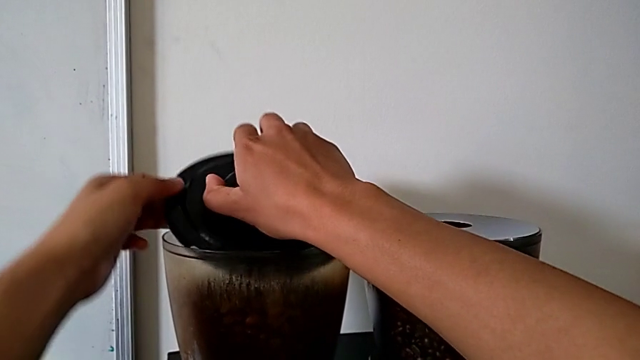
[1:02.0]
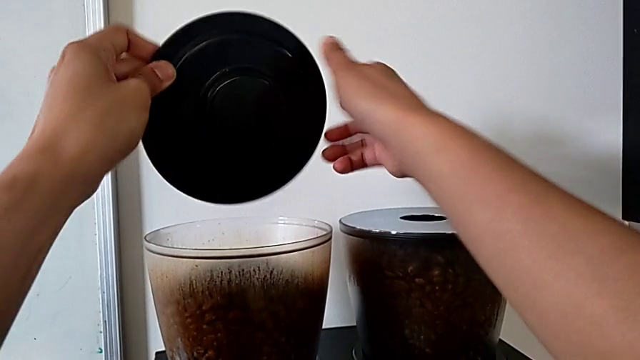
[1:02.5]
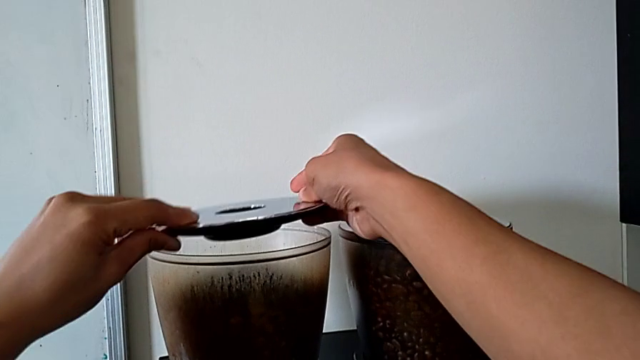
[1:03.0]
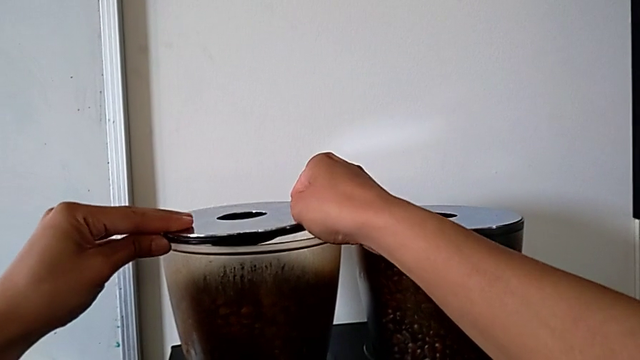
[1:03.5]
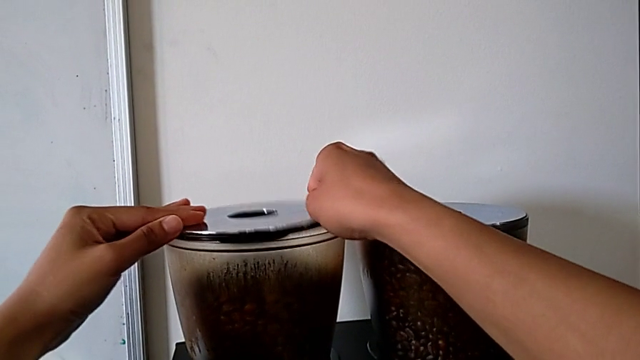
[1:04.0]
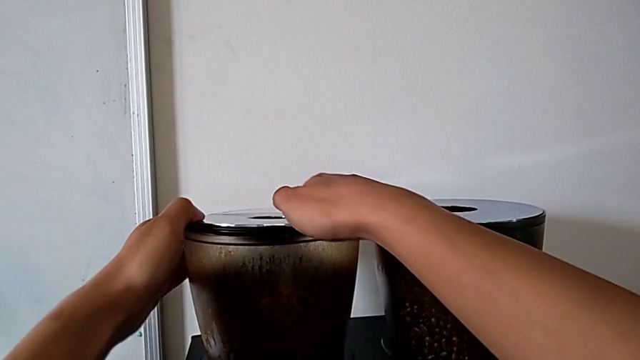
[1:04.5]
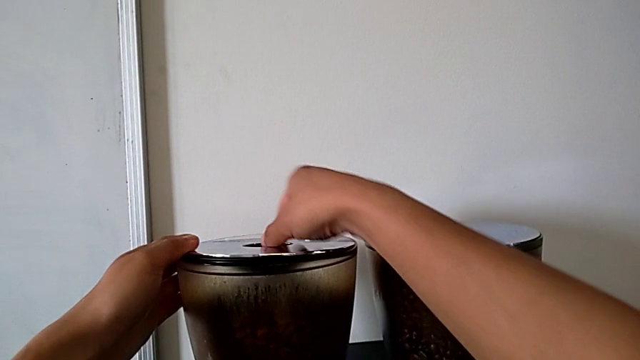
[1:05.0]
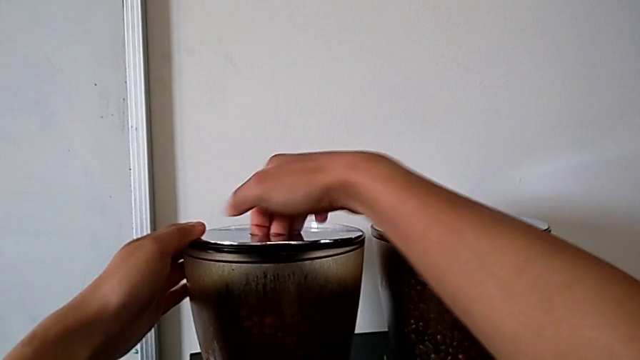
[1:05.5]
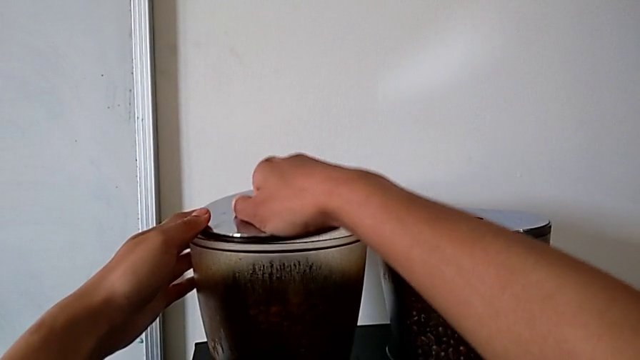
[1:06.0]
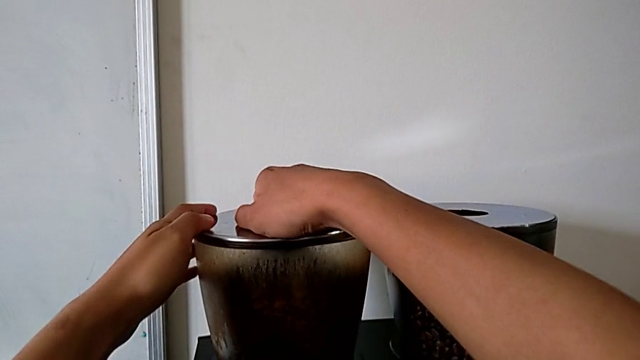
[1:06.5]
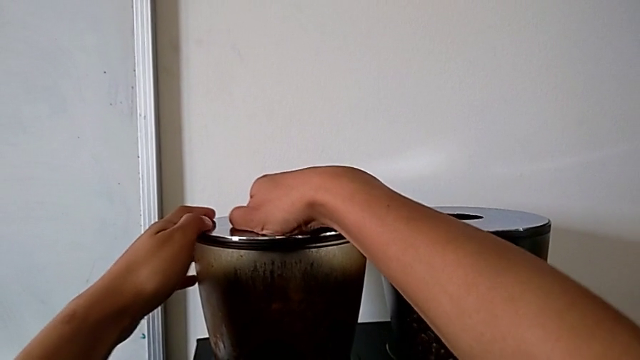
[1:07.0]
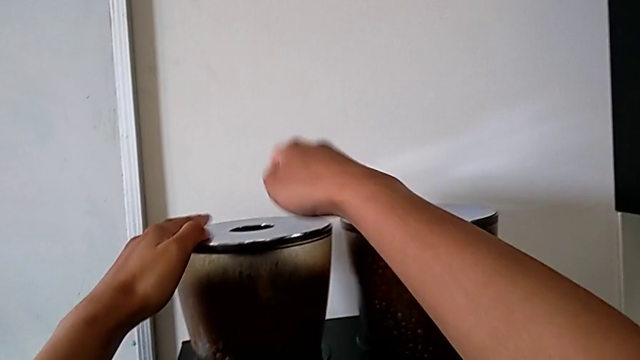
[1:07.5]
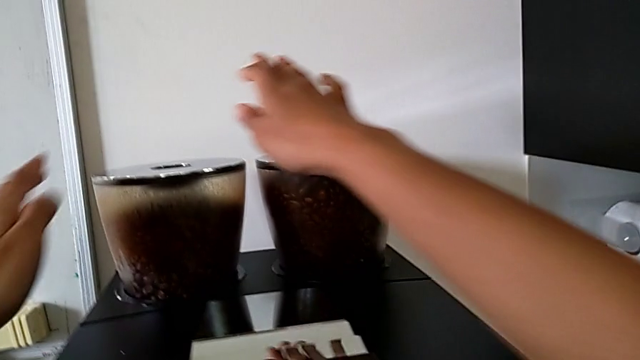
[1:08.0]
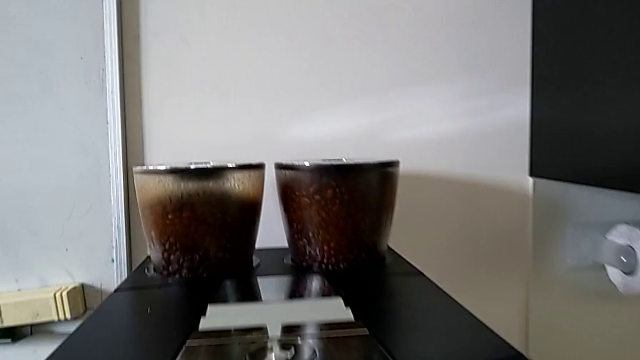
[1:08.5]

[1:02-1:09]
The camera wearer is closing the lid of the bean hopper. They flip the top bean hopper lid and close the top cup lid.

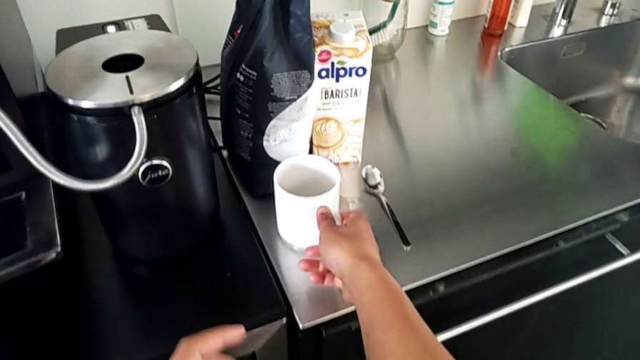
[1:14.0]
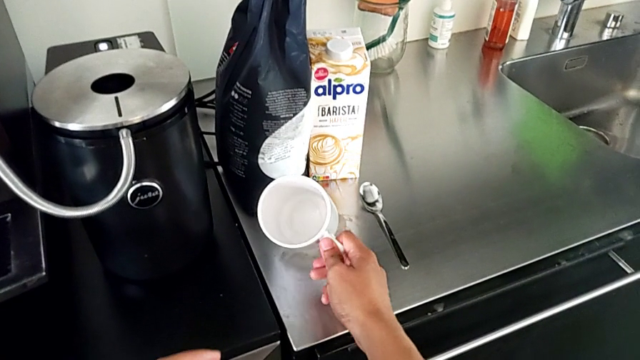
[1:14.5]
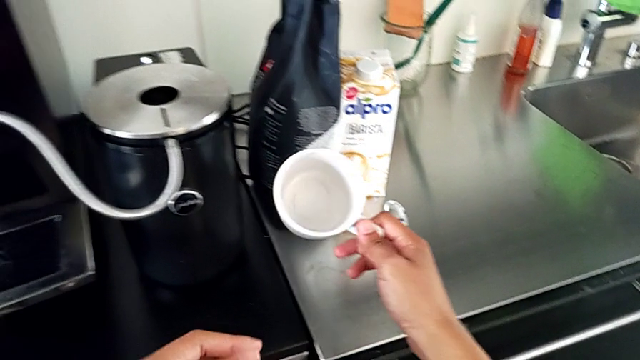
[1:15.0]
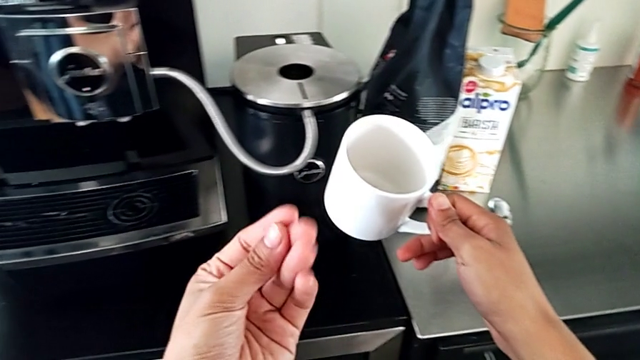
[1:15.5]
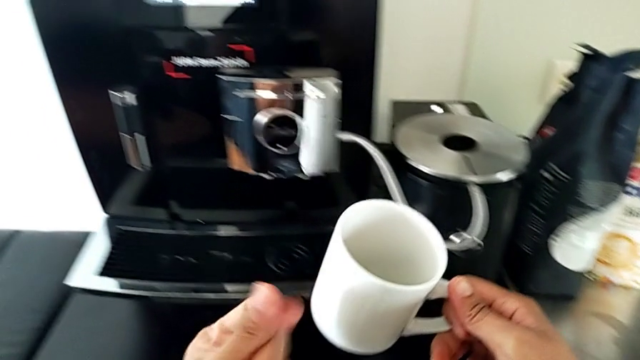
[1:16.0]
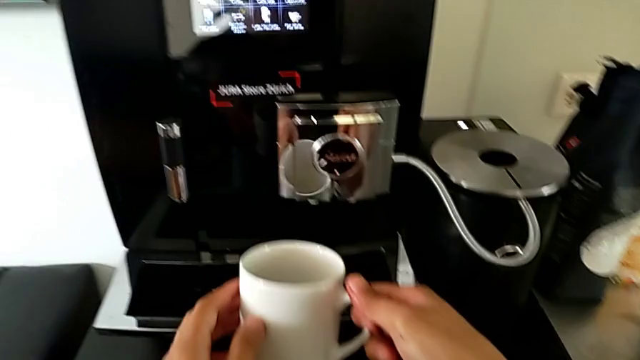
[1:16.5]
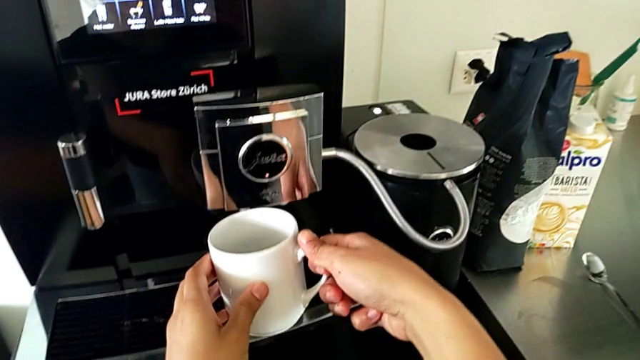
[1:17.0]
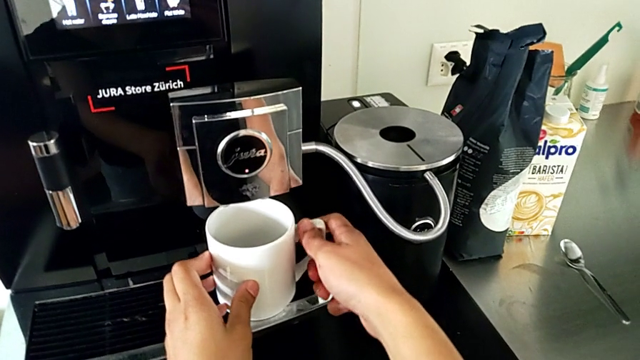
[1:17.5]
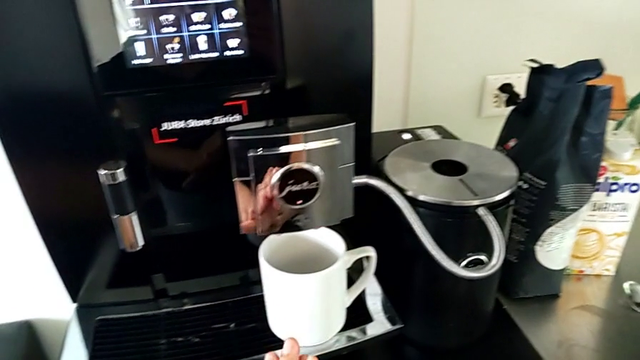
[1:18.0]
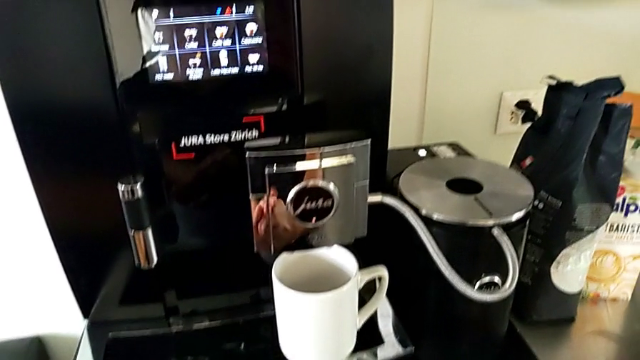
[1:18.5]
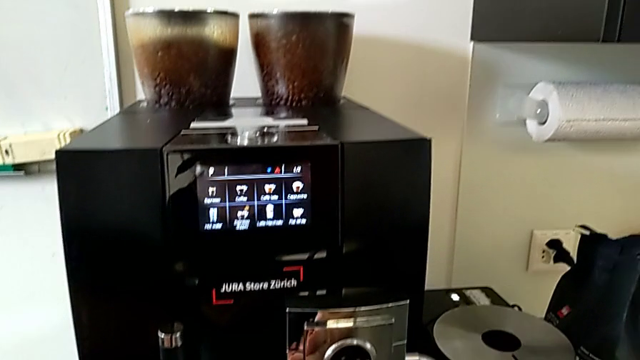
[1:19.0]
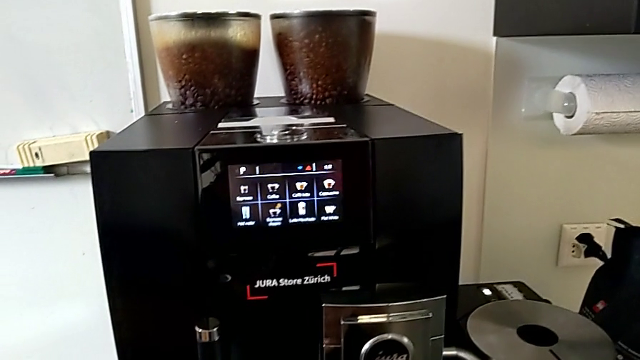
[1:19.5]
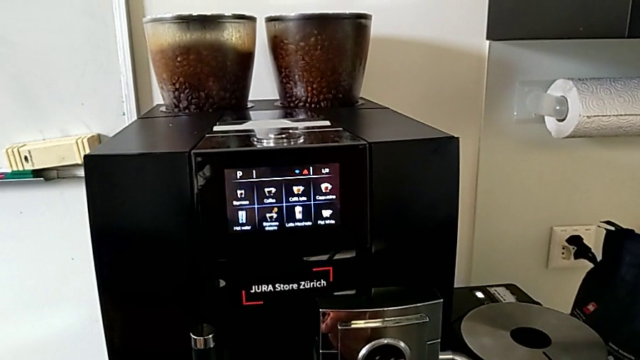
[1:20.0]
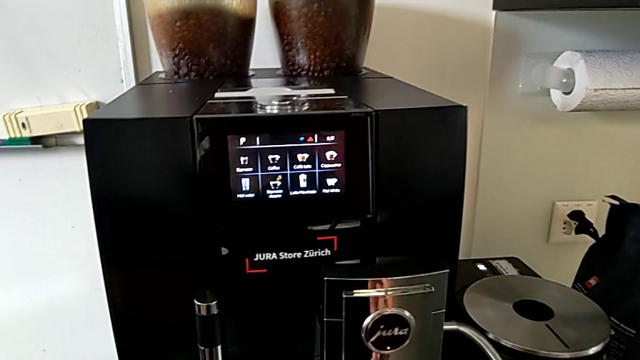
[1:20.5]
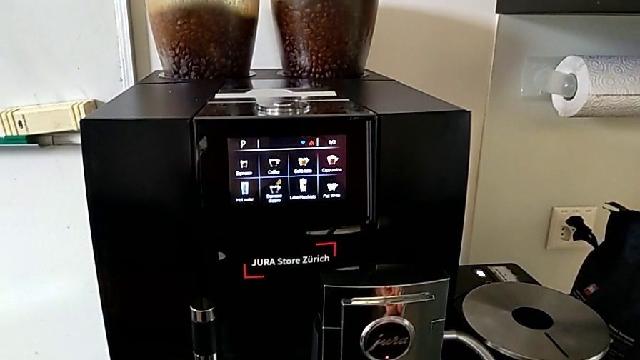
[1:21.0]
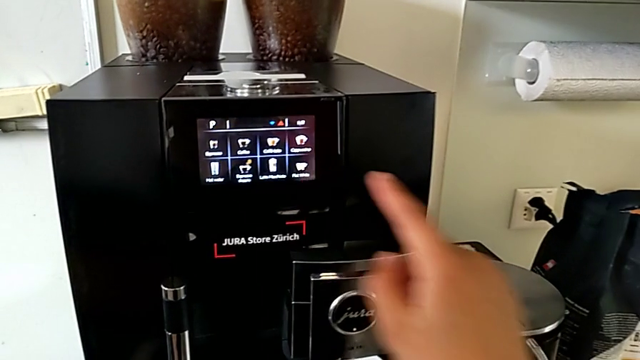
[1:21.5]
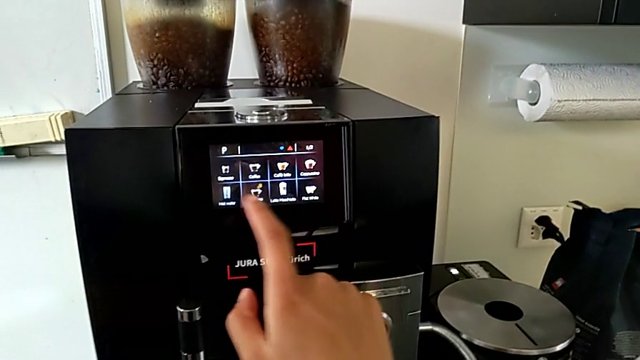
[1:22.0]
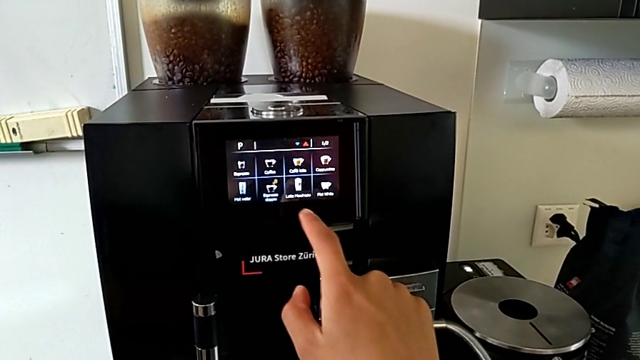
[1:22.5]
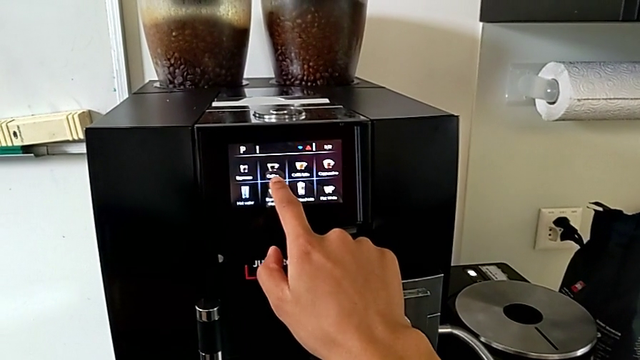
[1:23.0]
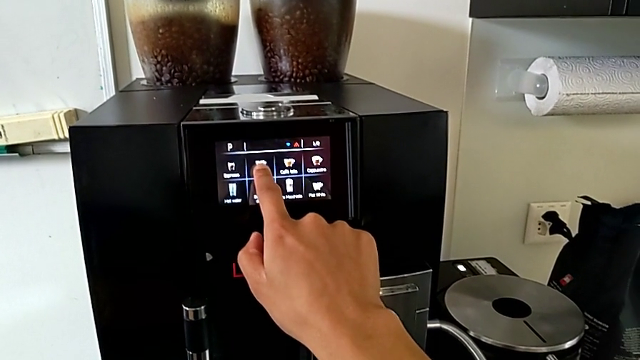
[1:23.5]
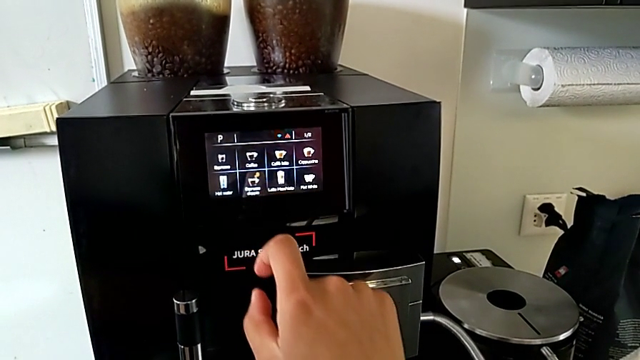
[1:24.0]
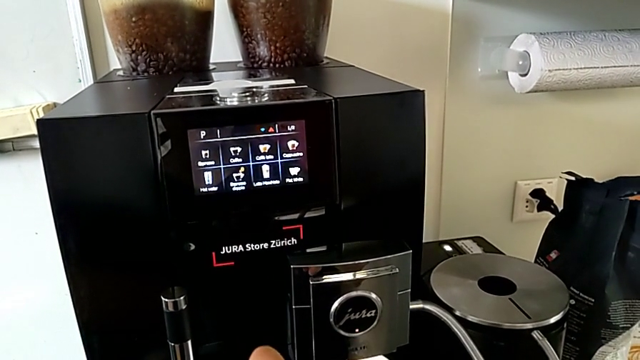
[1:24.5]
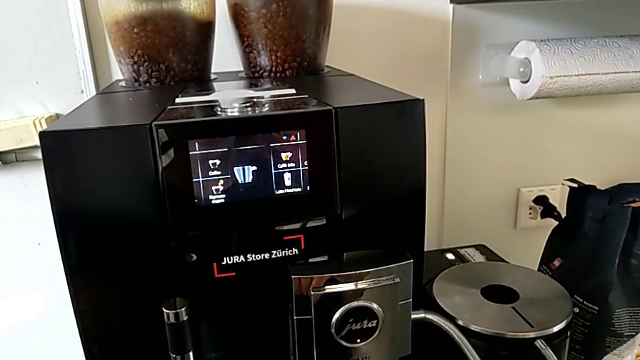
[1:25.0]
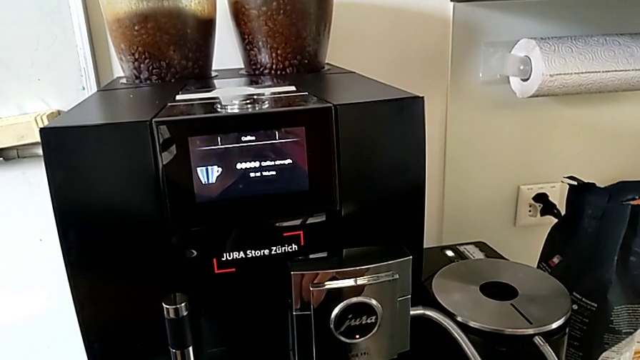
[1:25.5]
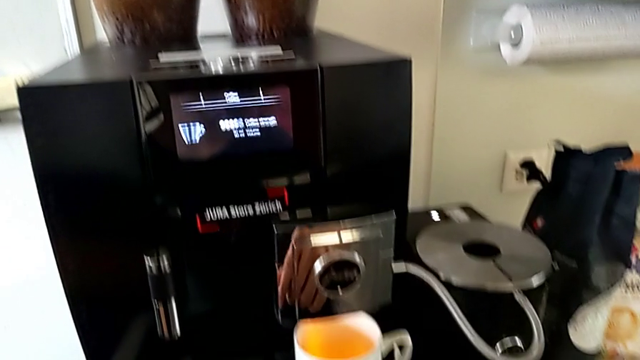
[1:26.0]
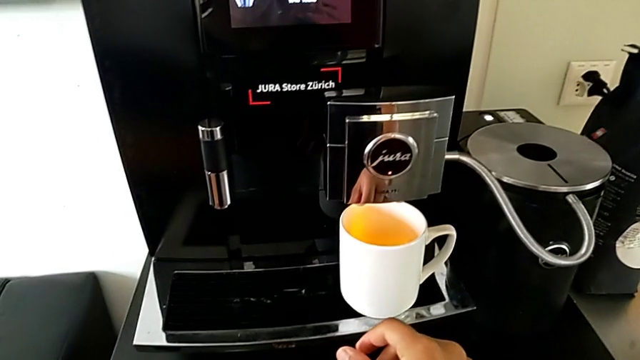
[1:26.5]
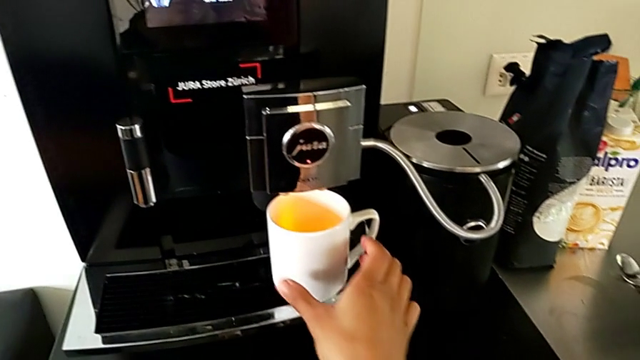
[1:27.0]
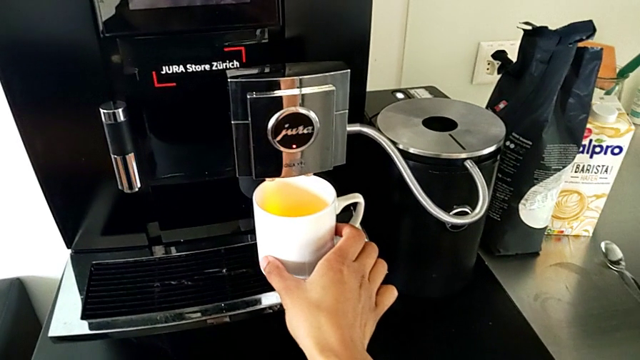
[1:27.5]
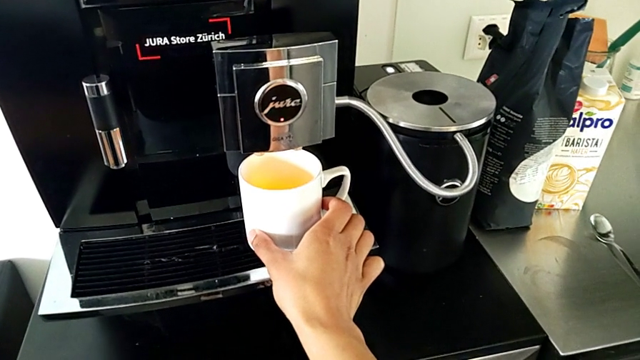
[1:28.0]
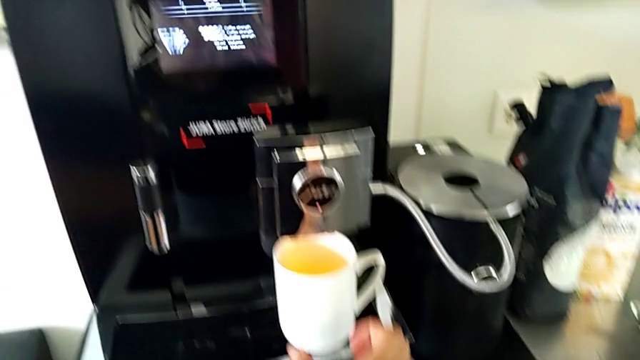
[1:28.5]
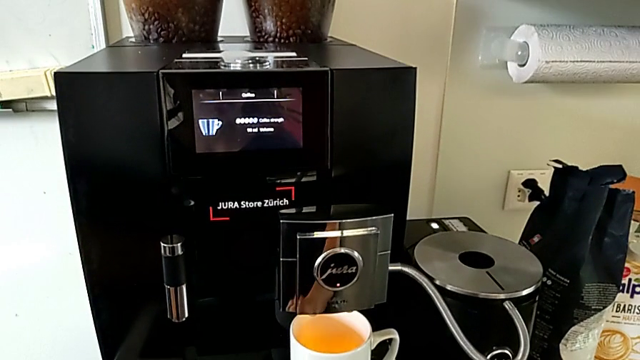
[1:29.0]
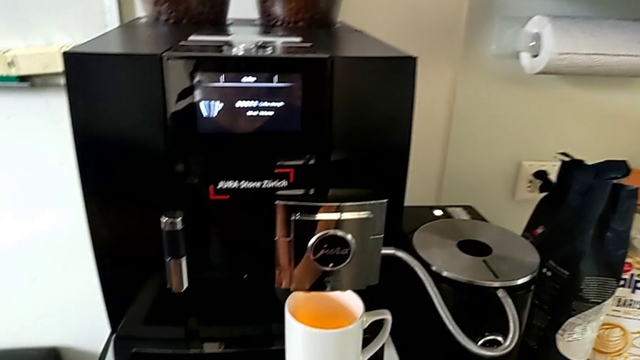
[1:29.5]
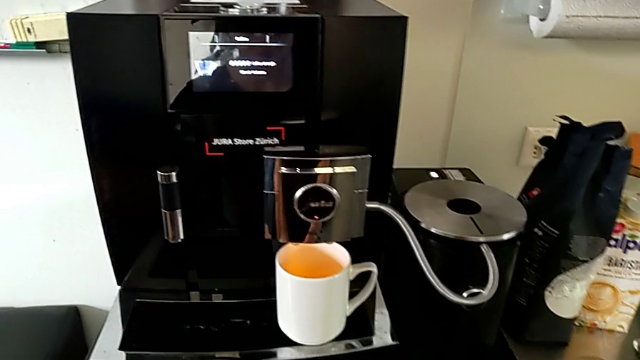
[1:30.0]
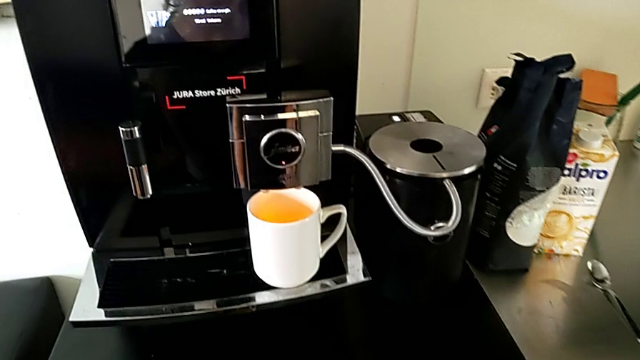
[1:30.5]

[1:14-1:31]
The camera wearer is making the coffee. They grab the white cup, lift it, place it, press the second button and align the white cup.
